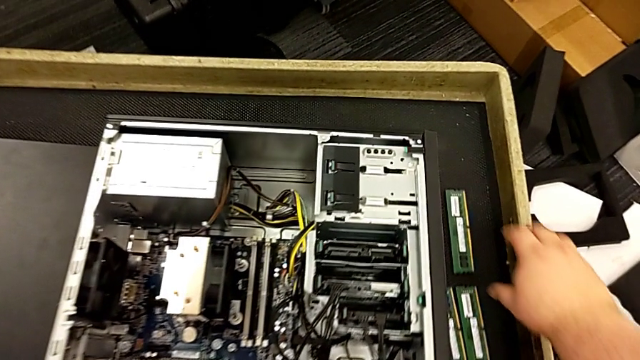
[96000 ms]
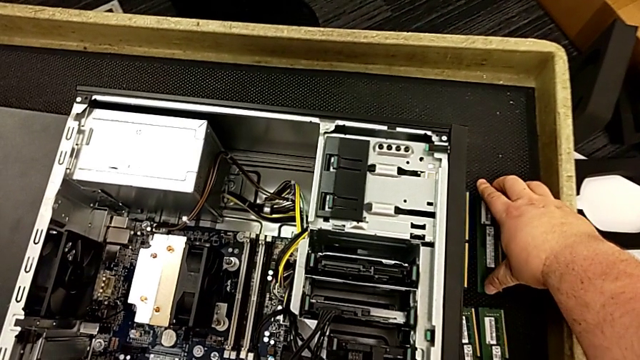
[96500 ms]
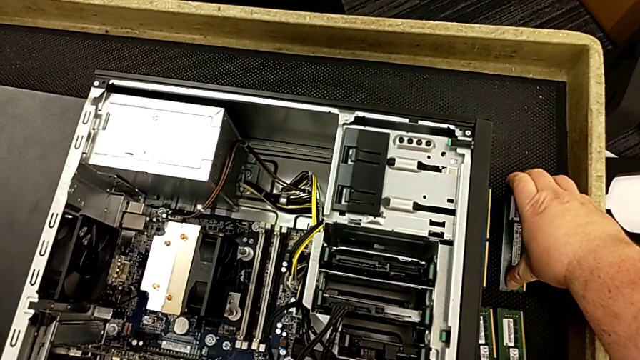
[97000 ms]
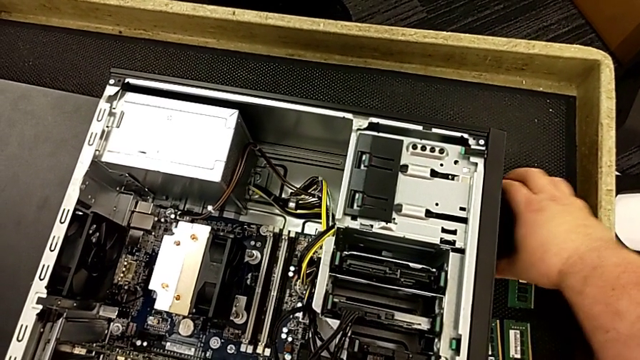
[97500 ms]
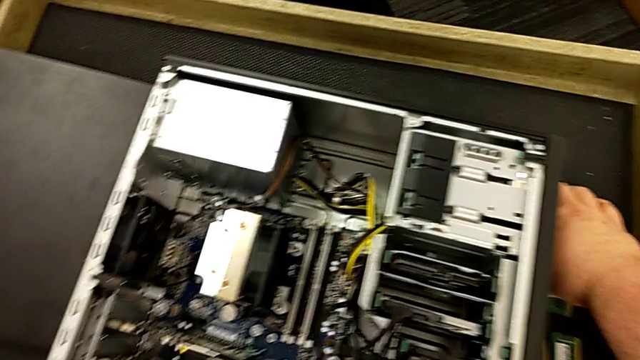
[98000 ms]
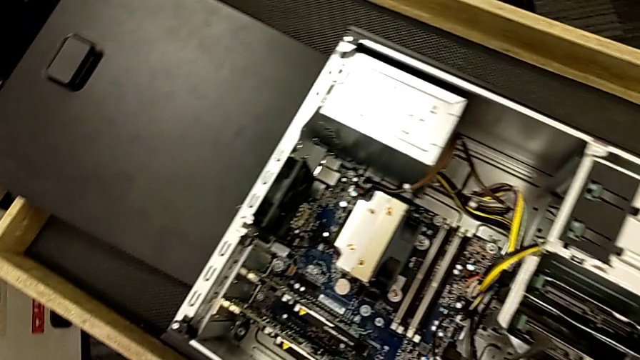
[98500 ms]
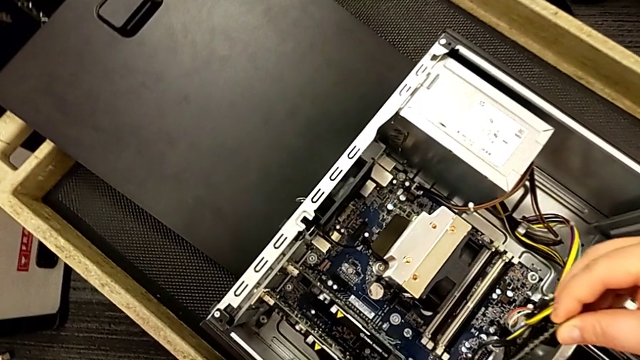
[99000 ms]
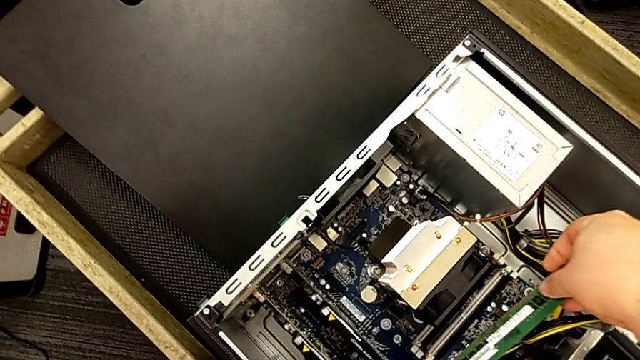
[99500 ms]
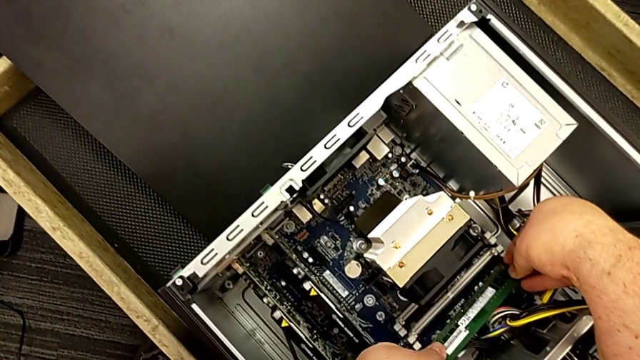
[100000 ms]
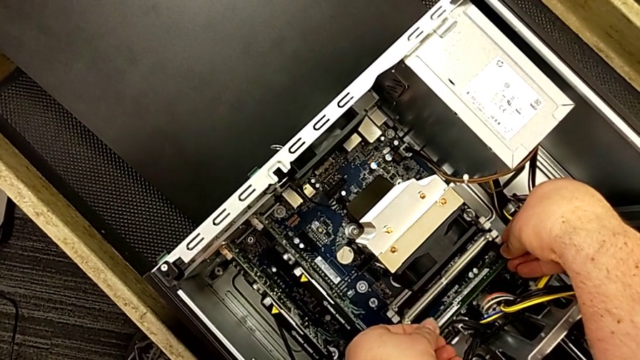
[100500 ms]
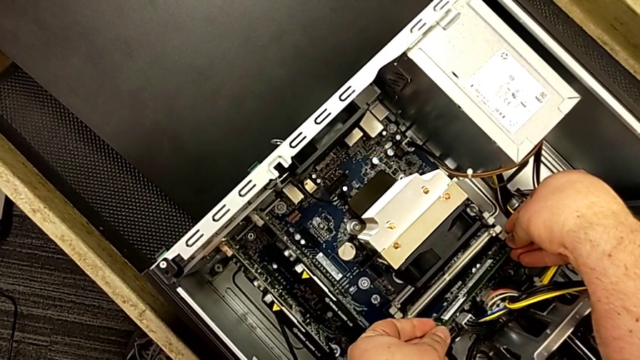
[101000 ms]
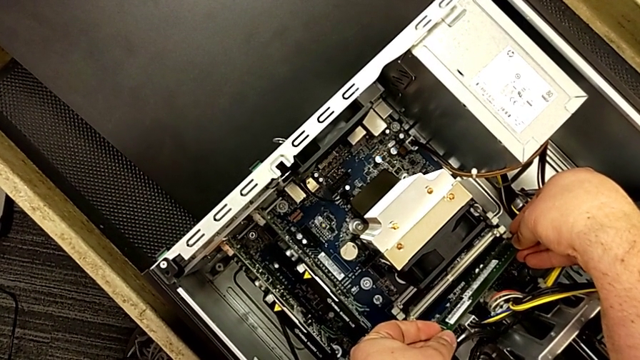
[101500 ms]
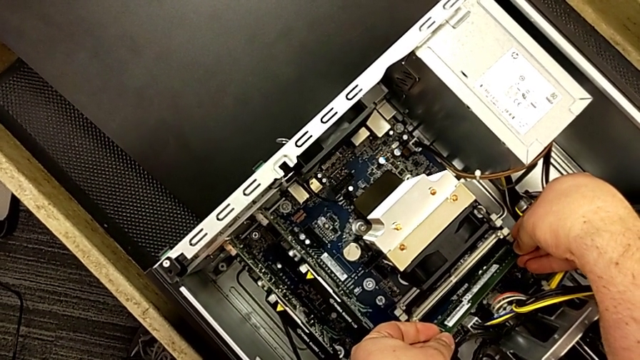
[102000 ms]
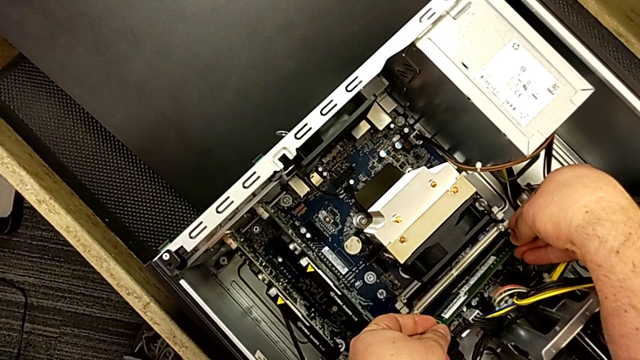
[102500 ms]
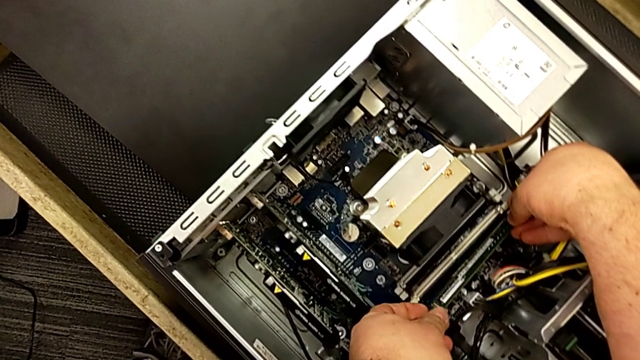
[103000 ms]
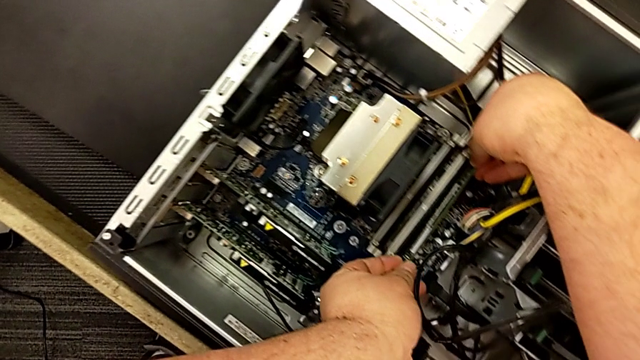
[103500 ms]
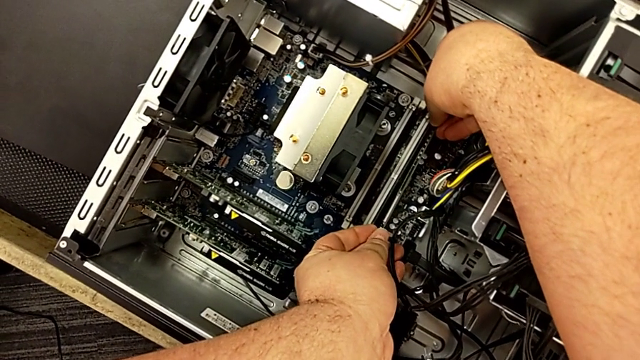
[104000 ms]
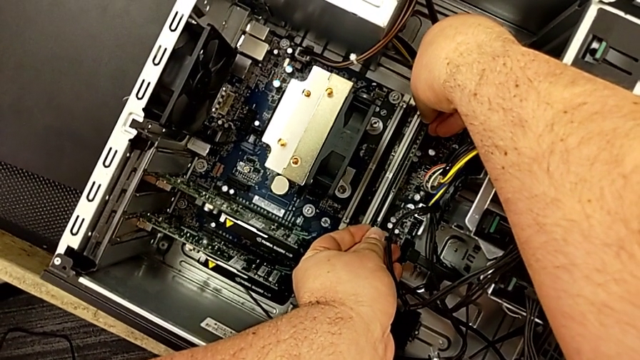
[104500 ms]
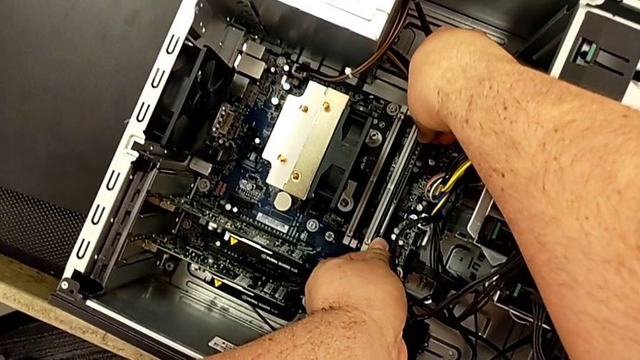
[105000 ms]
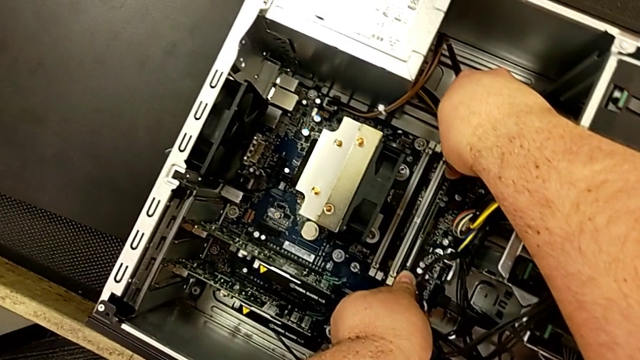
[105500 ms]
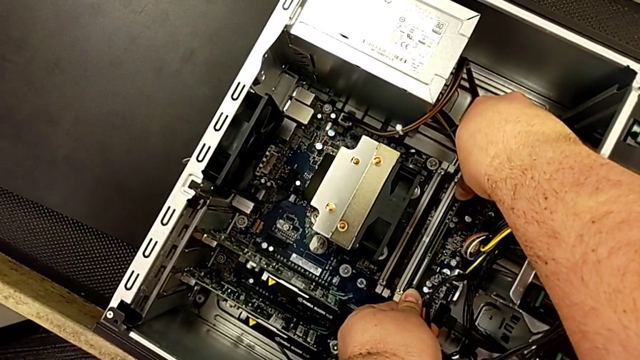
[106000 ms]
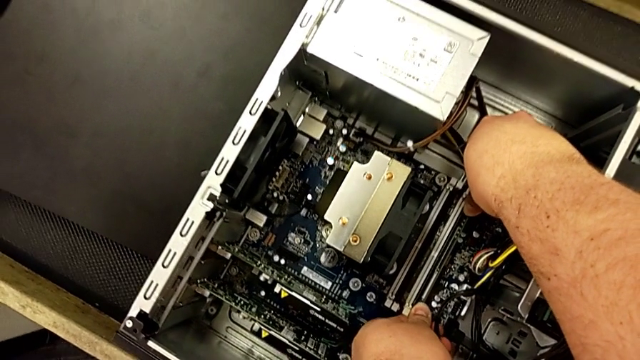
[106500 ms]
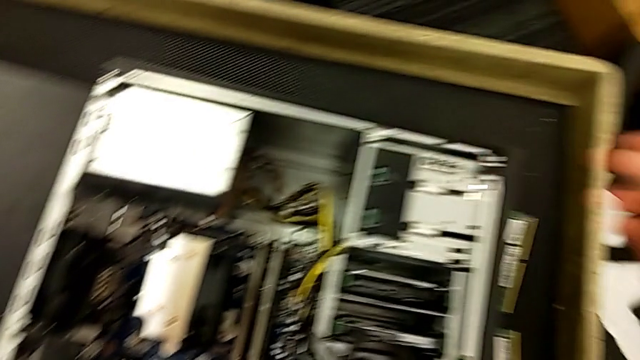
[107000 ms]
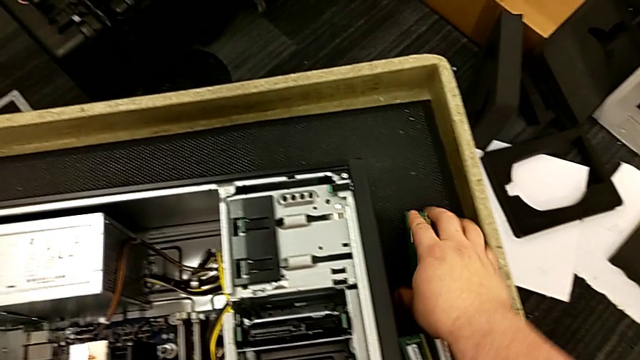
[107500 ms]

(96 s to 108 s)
The camera wearer is assembling the RAM in the computer. They grab the computer tab, insert the RAM and touch the computer tab.

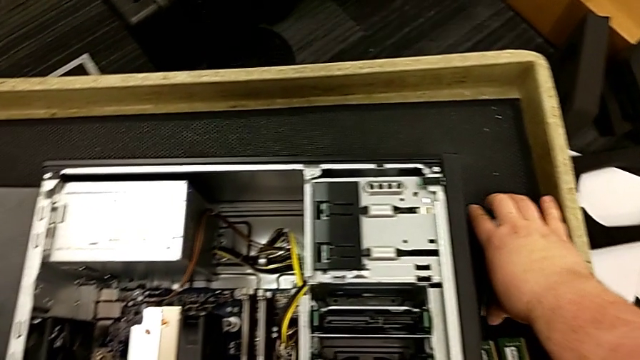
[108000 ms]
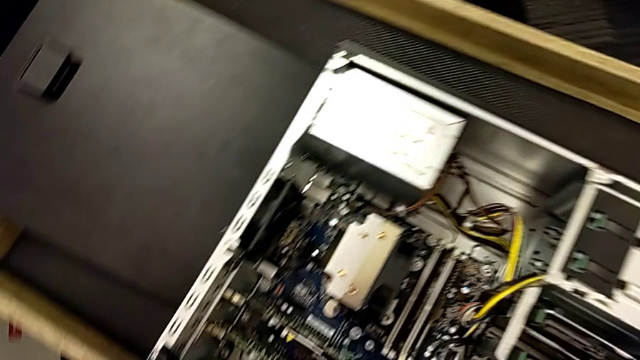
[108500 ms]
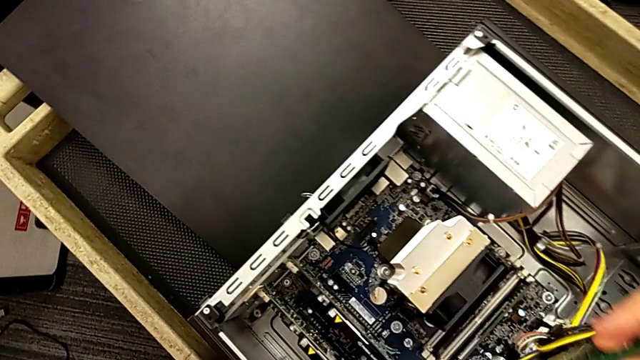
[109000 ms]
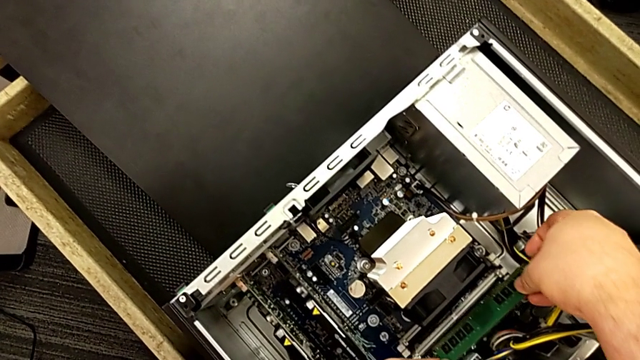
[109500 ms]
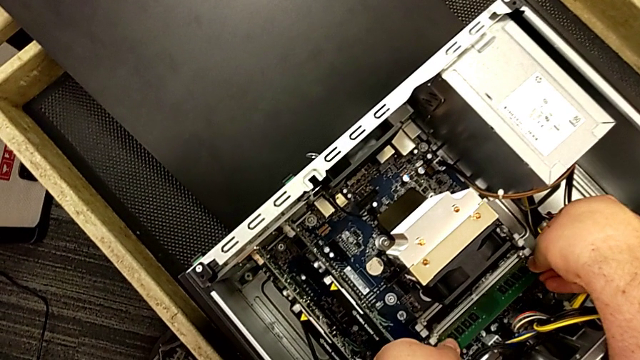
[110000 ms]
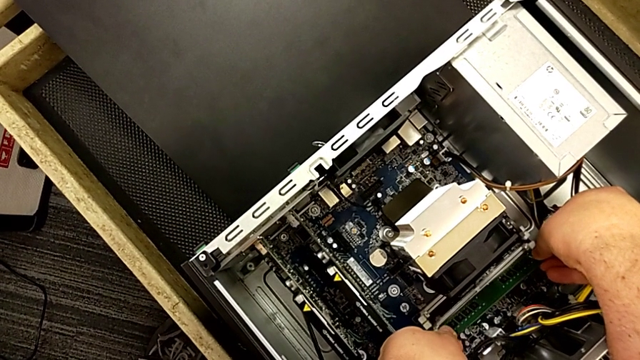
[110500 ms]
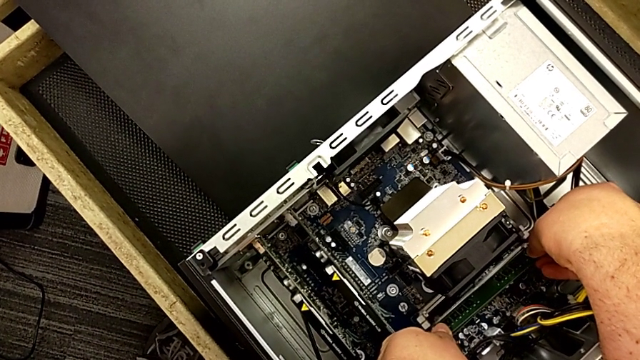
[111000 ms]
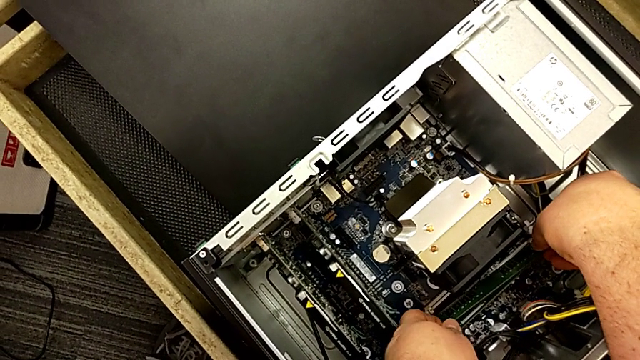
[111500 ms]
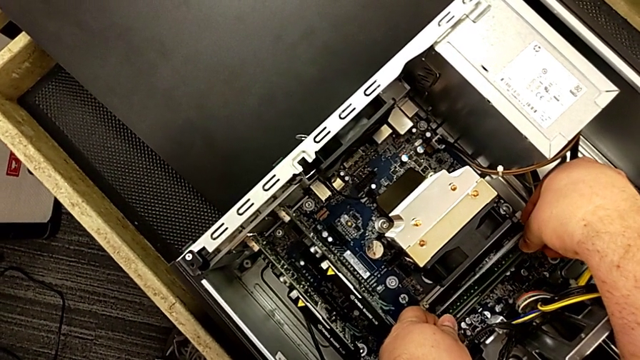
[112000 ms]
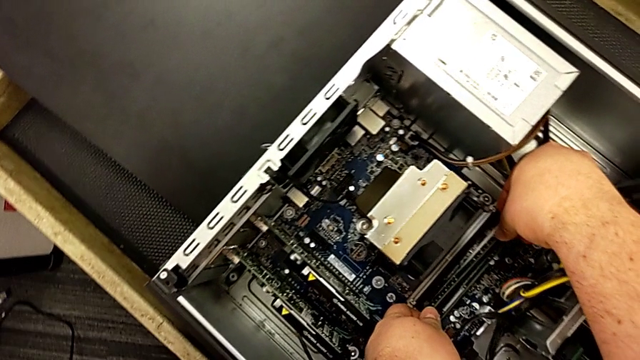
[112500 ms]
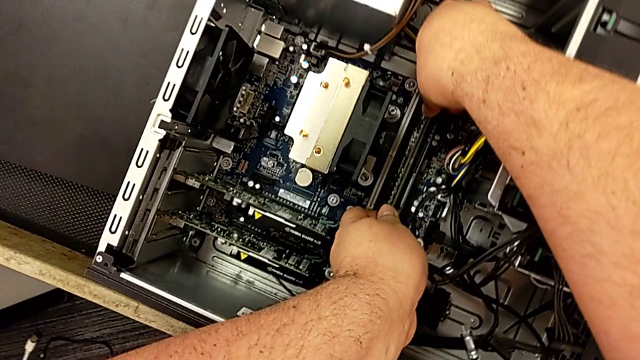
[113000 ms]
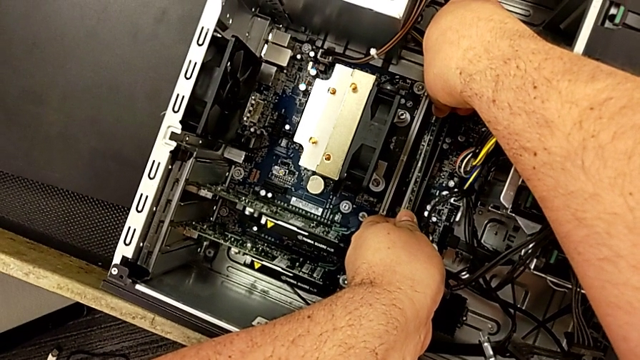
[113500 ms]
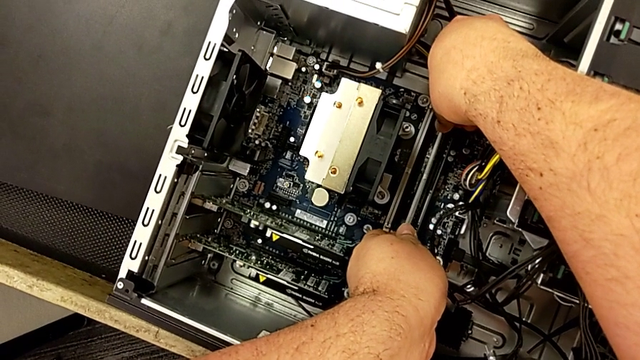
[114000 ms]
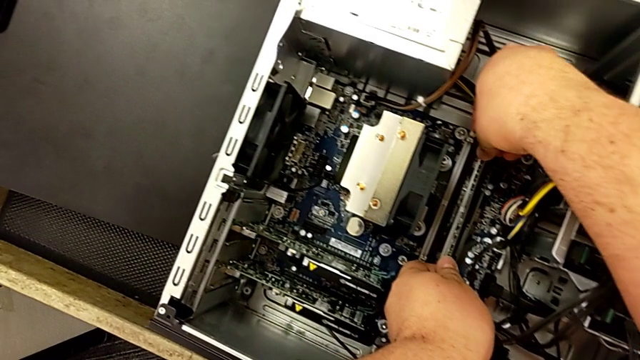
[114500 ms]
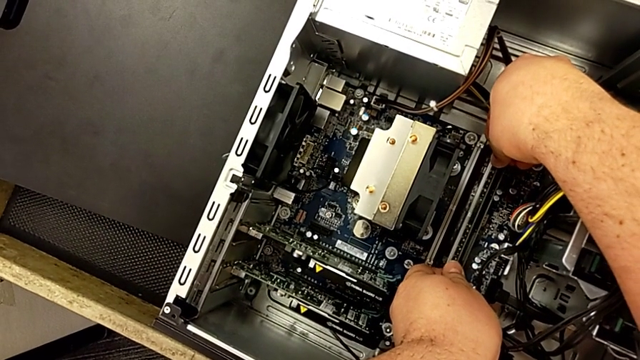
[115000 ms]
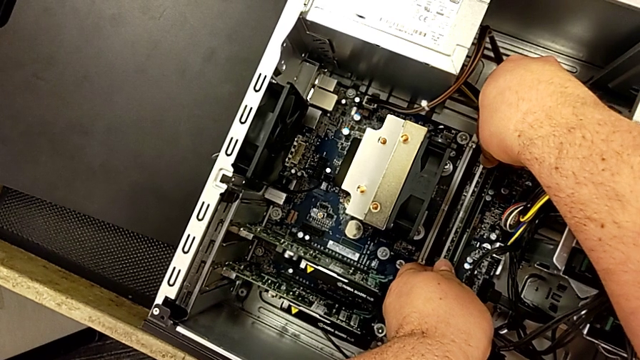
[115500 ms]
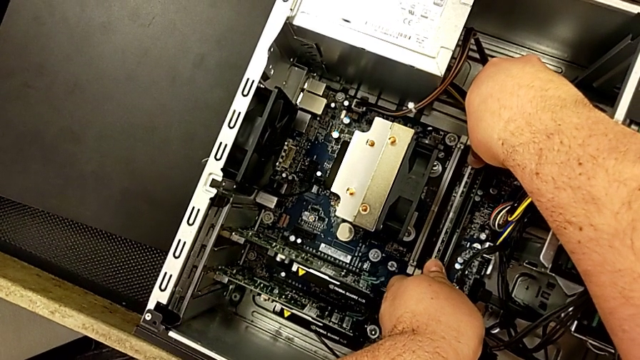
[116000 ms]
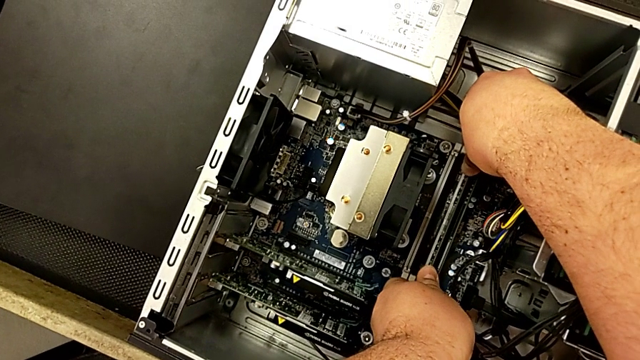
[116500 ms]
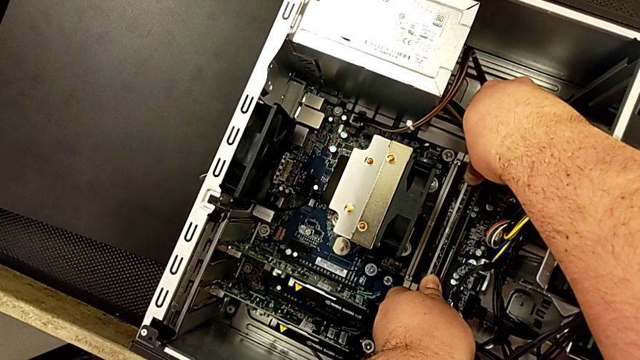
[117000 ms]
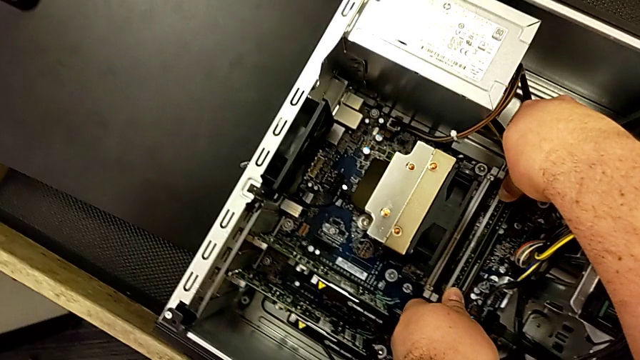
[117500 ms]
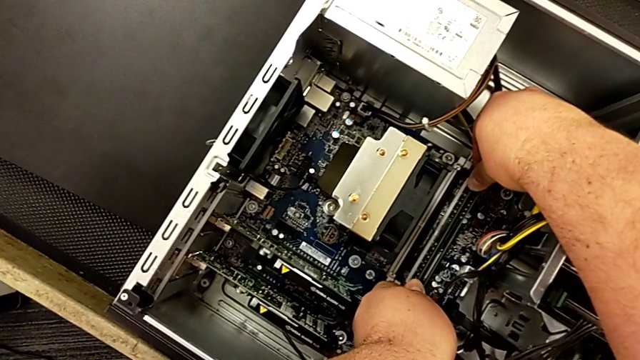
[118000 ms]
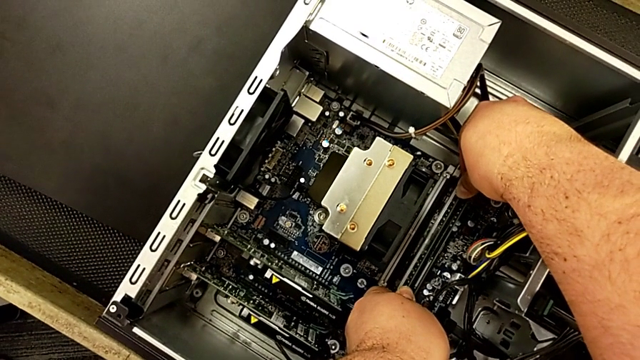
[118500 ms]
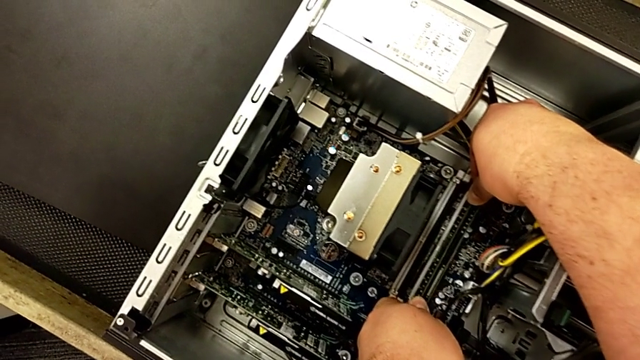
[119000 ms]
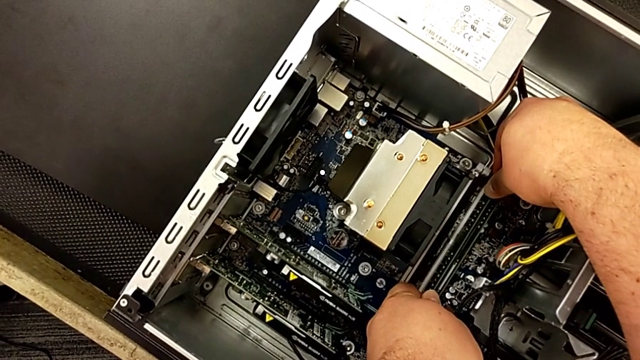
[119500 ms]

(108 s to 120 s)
The camera wearer is assembling the RAM in the computer. They insert the RAM, inspect the computer tab and grab the computer tab.
